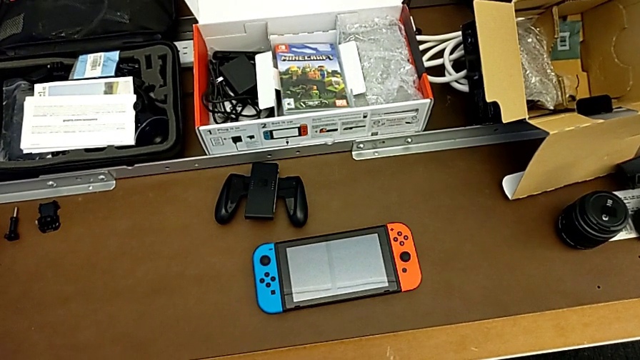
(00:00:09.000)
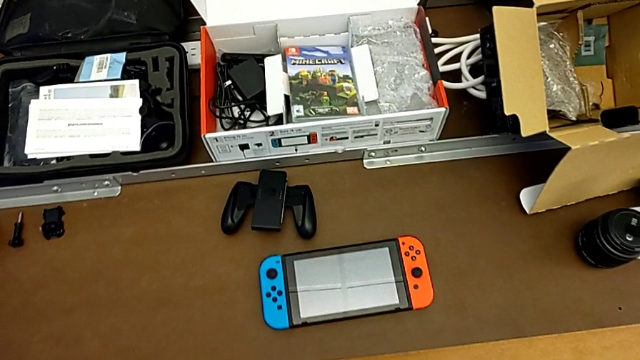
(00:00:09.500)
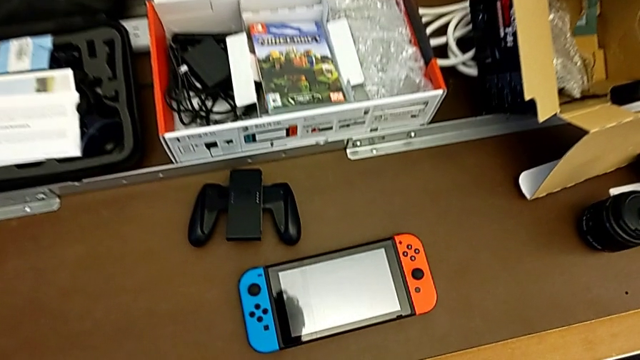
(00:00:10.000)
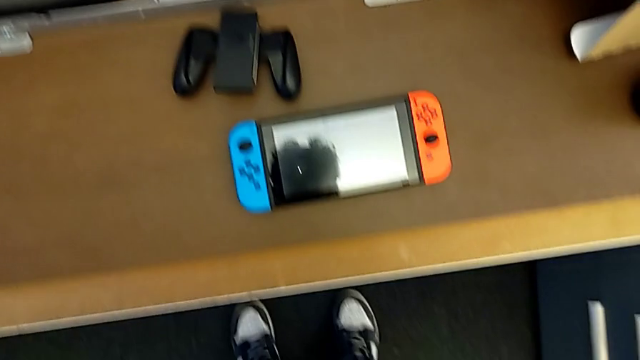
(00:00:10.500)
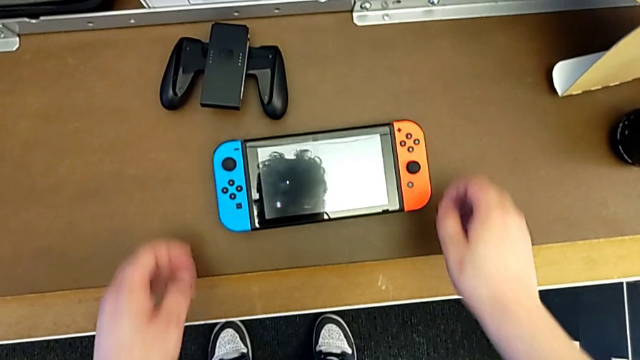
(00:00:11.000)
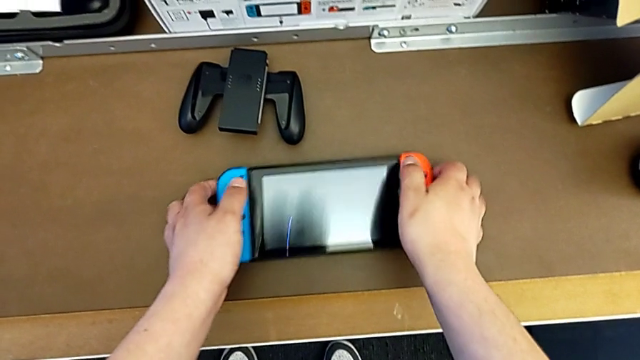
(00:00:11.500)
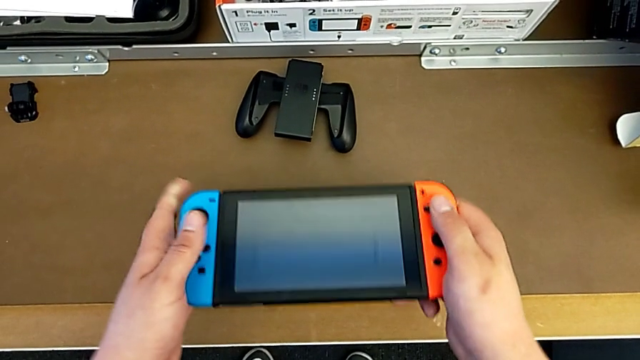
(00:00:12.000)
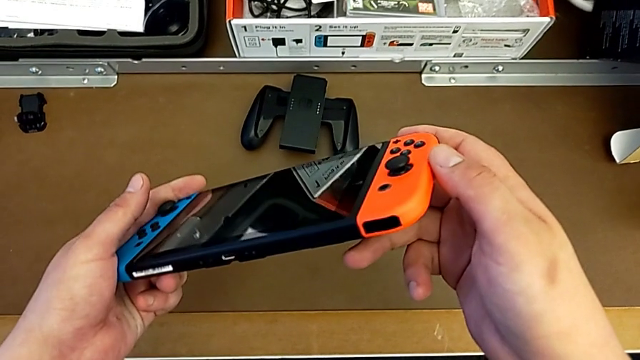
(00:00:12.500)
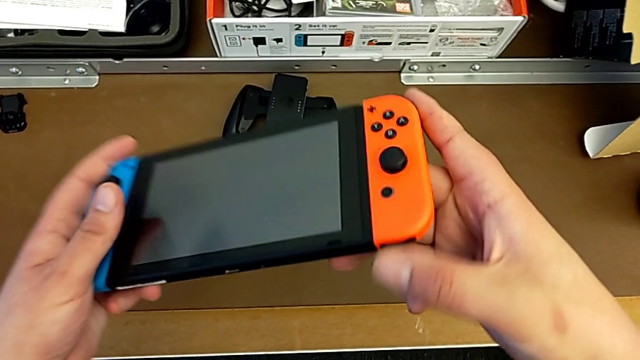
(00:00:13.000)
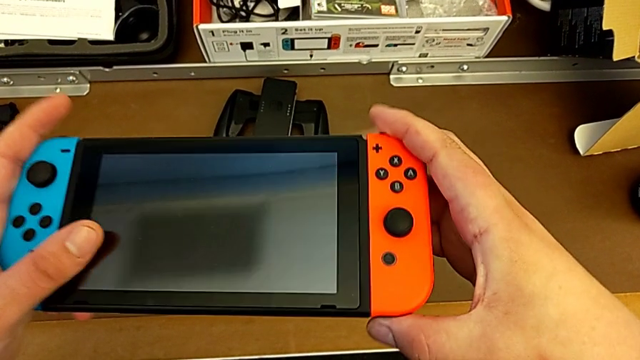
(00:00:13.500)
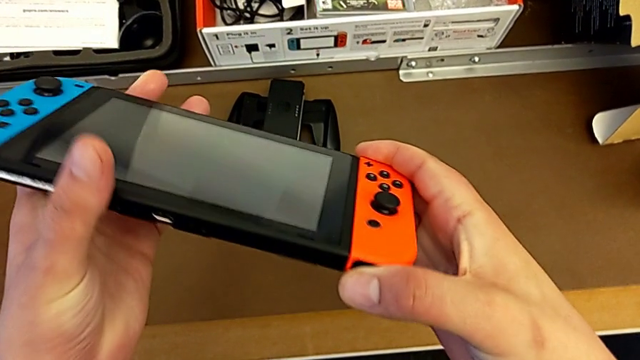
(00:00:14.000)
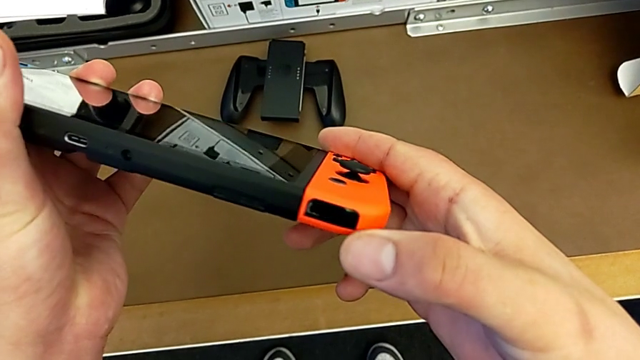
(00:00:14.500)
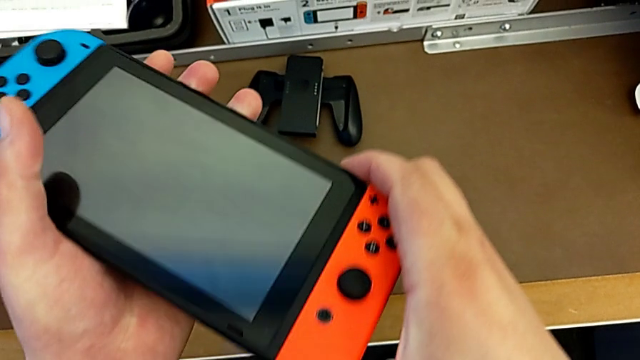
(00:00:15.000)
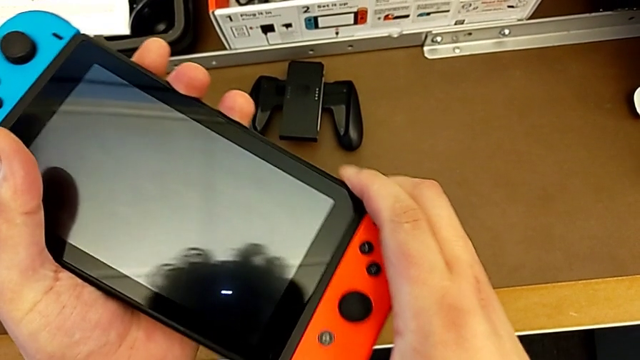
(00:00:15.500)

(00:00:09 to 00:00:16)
The camera wearer lifts the Nintendo Switch. They lift the Nintendo Switch and inspect it.

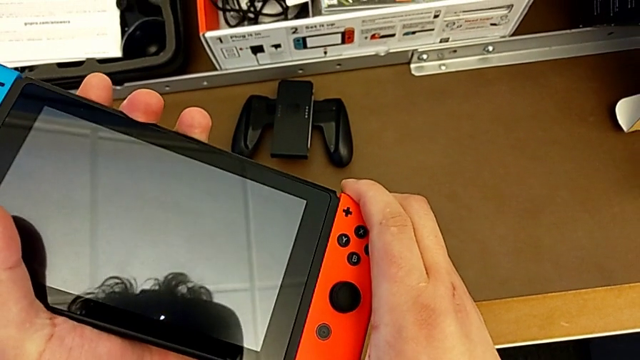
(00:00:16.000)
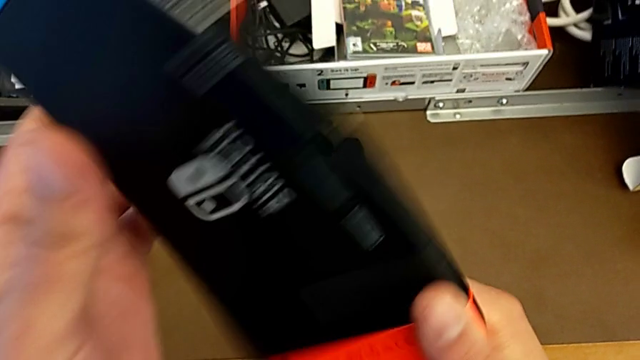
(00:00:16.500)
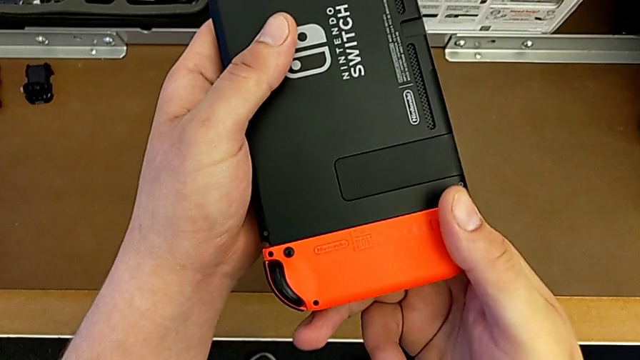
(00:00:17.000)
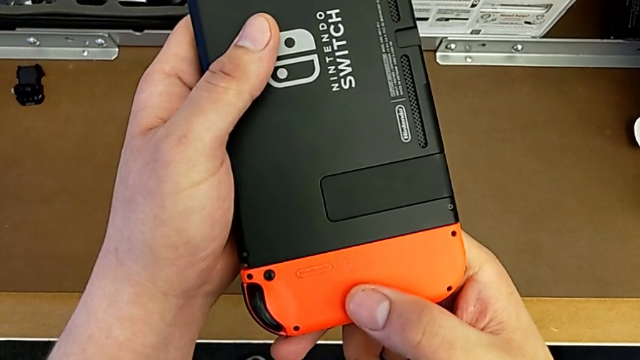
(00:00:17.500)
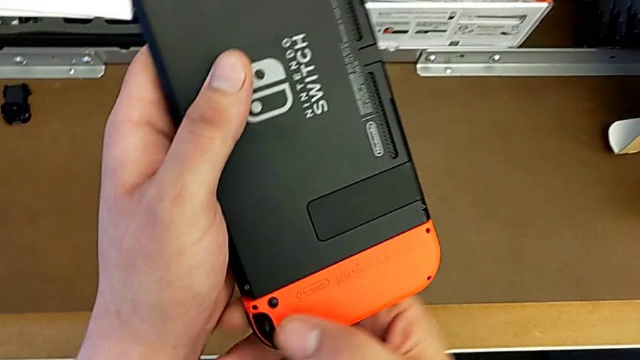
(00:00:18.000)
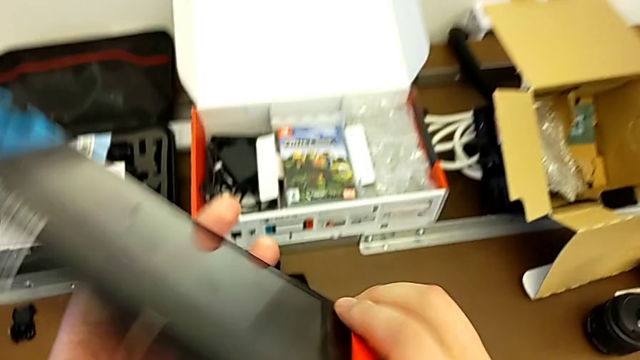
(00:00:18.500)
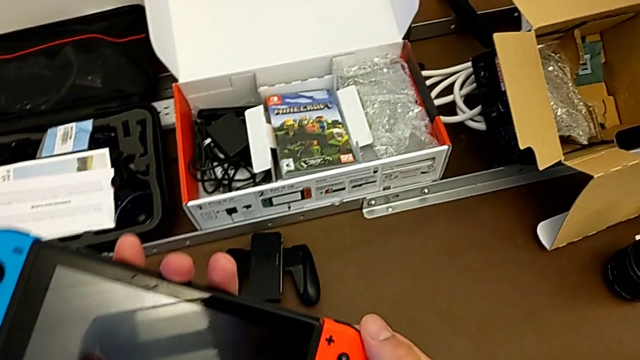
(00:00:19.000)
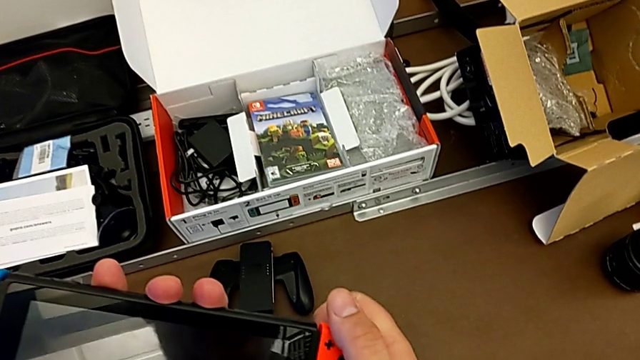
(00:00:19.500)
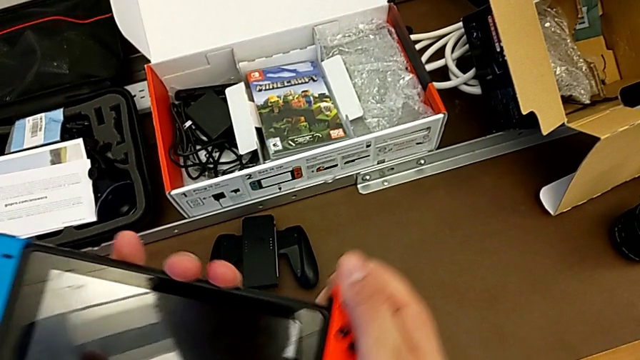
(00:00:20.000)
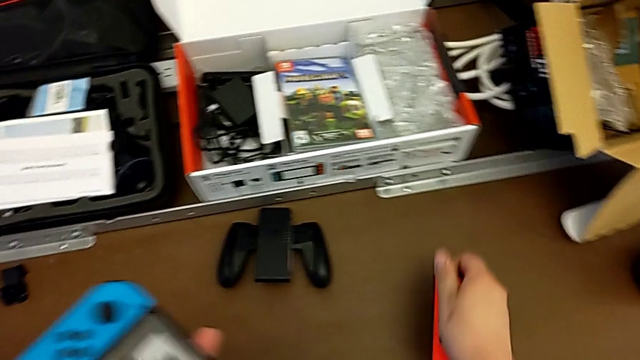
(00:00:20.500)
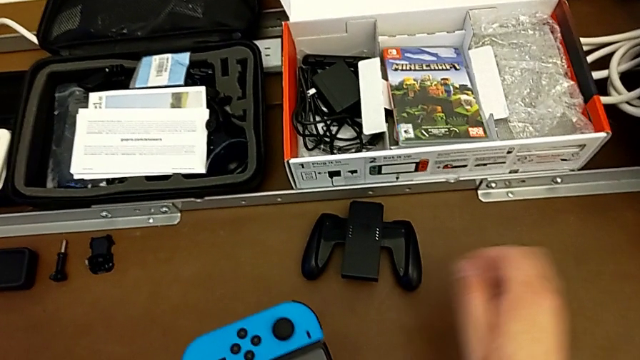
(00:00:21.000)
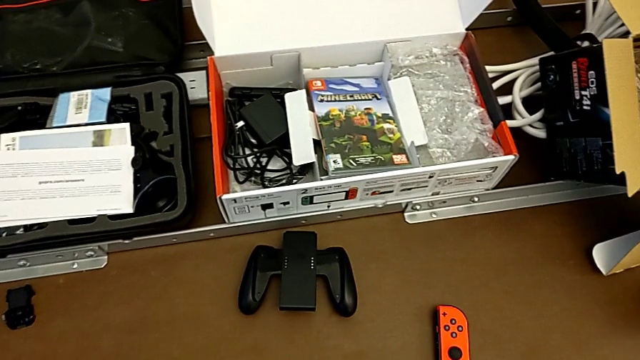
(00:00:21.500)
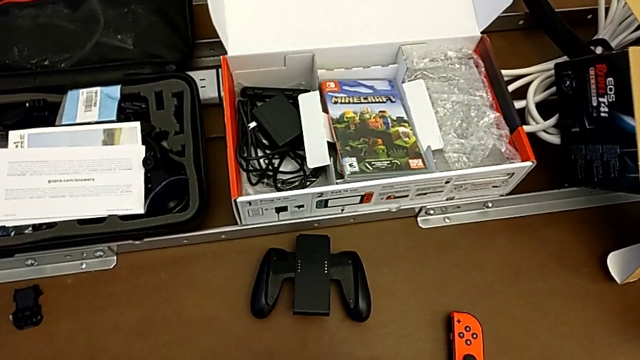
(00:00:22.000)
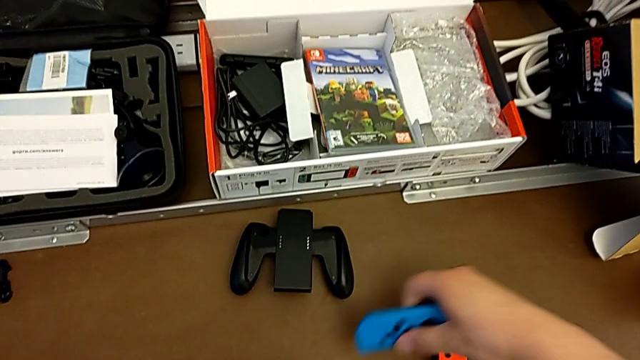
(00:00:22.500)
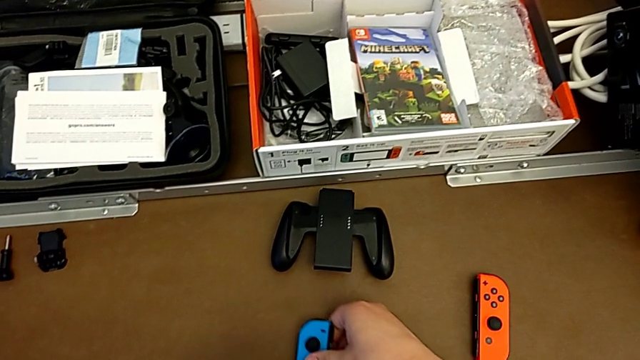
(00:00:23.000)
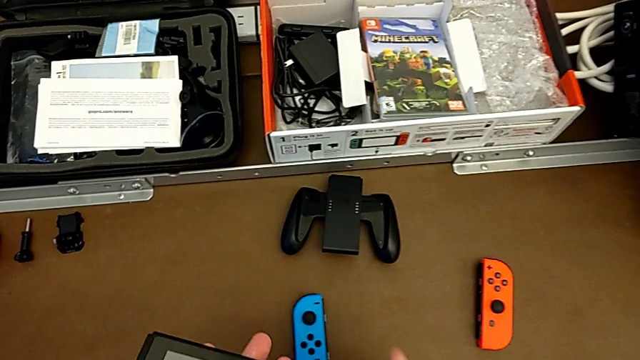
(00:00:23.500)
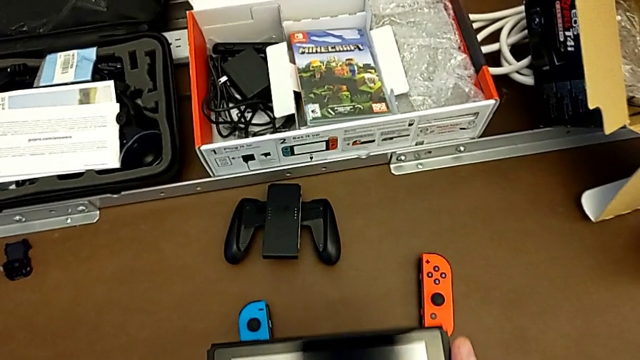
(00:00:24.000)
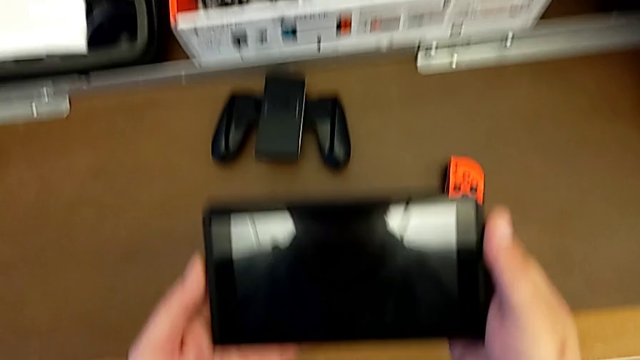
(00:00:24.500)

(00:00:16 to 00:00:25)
The camera wearer removes the Joy-Con controllers from the Nintendo Switch. They turn the Nintendo Switch, inspect the red Joy-Con controller, turn the Nintendo Switch, press the button behind with the left hand, withdraw the red Joy-Con controller with the right hand and press the button behind with the left hand. They place the red Joy-Con controller, withdraw the blue Joy-Con controller and place it, all with the right hand.

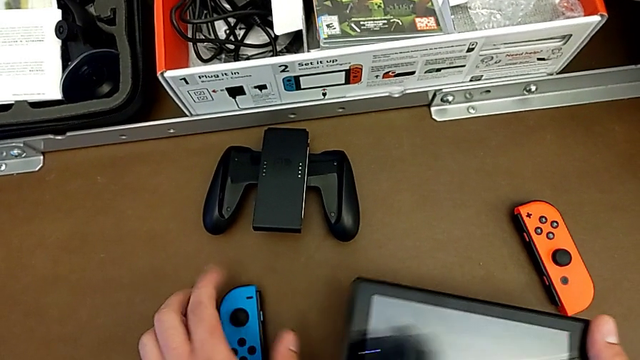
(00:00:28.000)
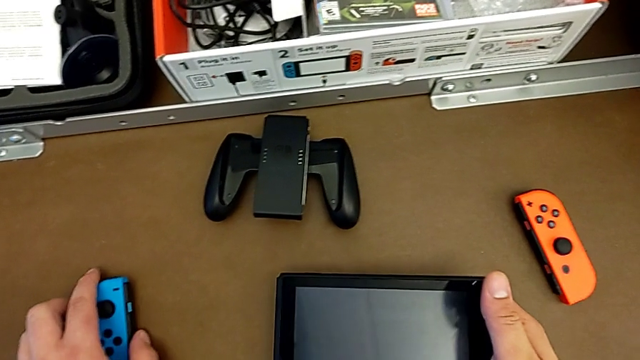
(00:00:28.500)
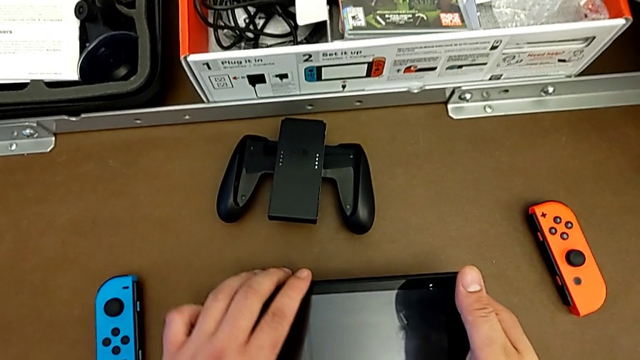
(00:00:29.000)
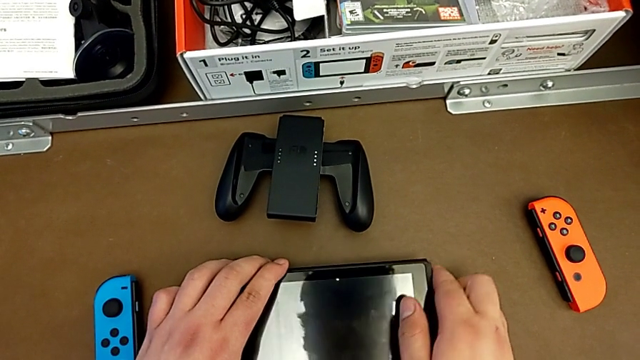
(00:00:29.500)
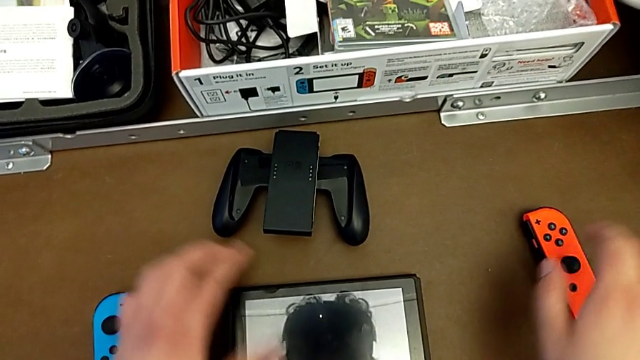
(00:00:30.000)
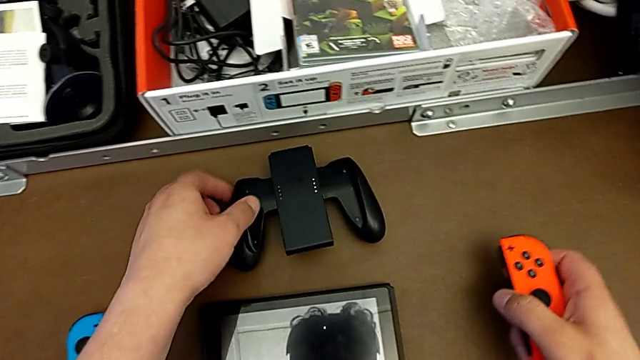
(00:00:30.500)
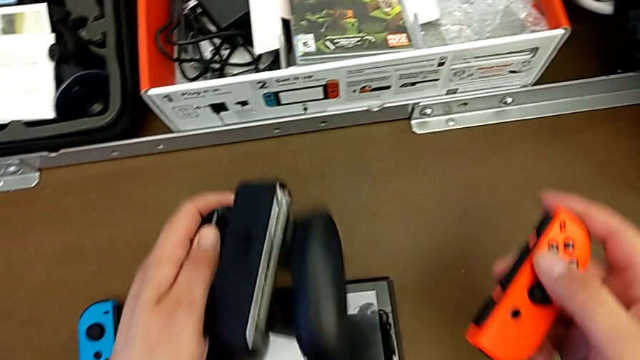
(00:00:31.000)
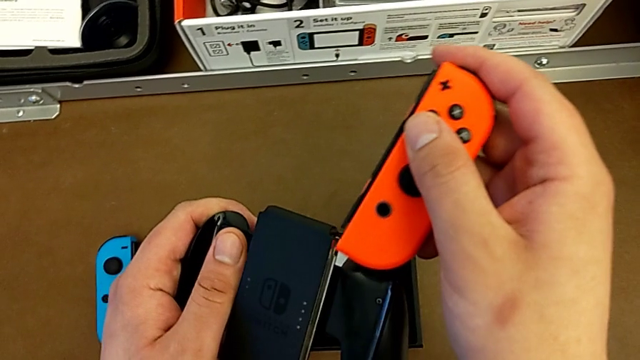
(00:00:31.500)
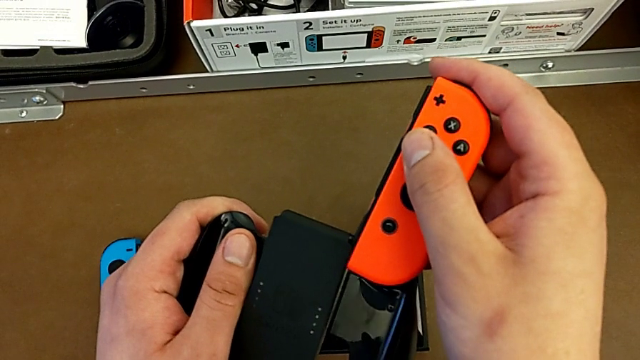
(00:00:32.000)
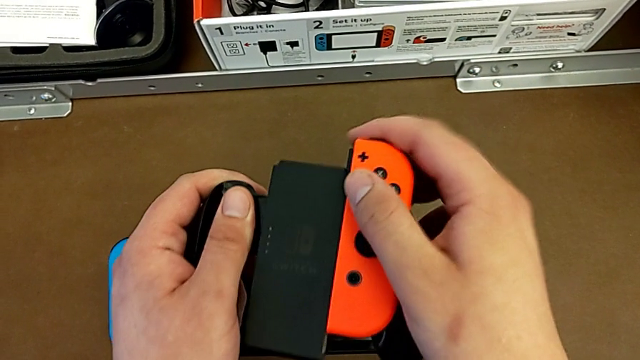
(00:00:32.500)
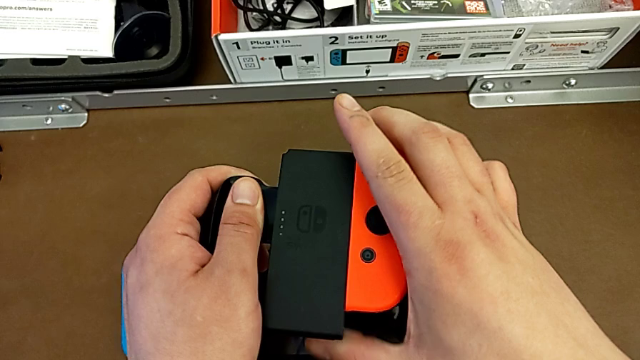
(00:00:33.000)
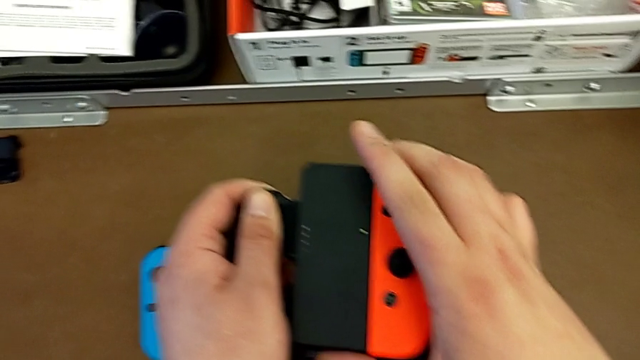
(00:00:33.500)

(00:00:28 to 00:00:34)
The camera wearer is attaching the Joy-Con to the handheld grip. They align the blue Joy-Con controller with the left hand, place the Nintendo Switch with the left hand, grab the red Joy-Con controller with the right hand, grab the comfort grip with the left hand and insert the red Joy-Con controller with the right hand.
